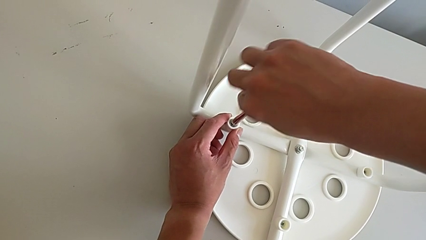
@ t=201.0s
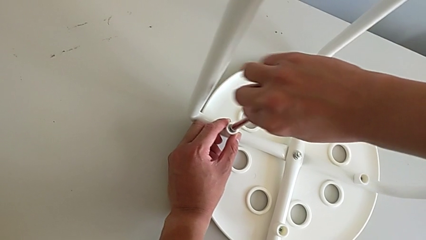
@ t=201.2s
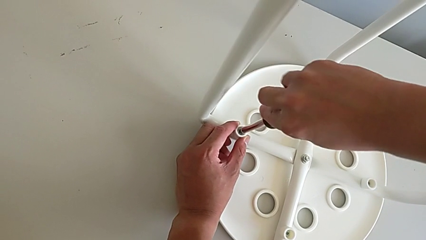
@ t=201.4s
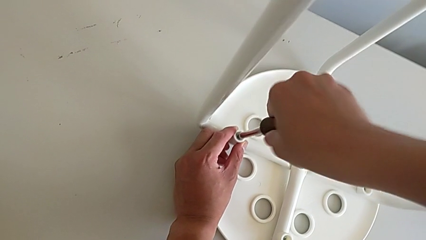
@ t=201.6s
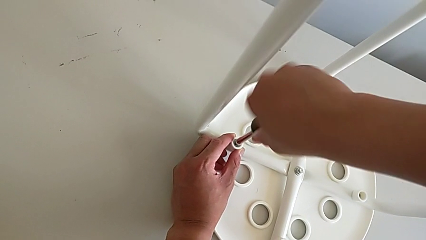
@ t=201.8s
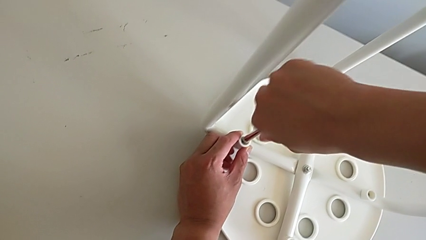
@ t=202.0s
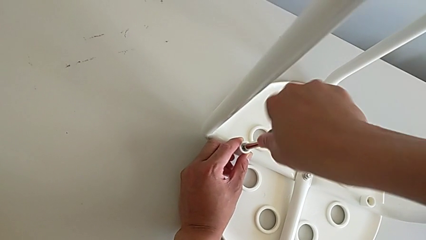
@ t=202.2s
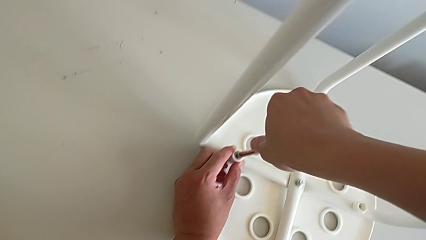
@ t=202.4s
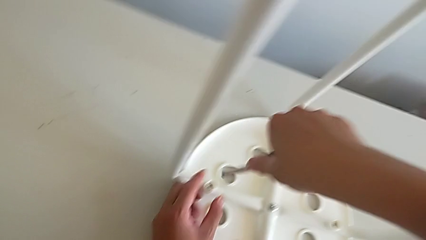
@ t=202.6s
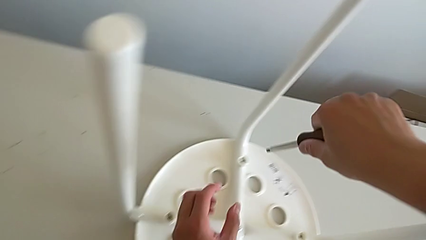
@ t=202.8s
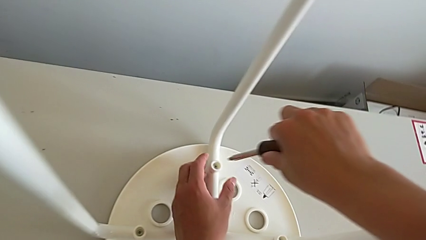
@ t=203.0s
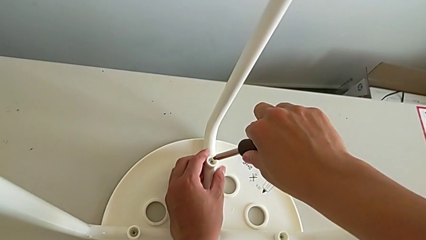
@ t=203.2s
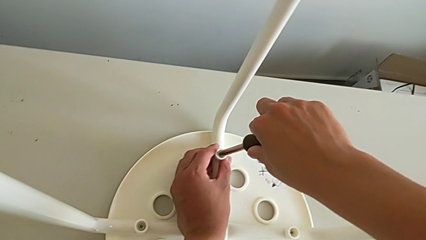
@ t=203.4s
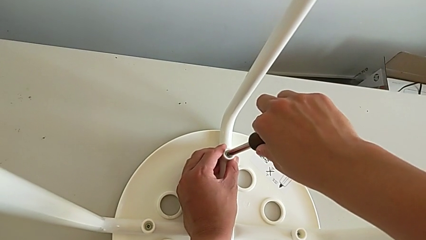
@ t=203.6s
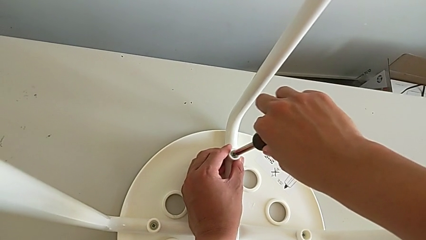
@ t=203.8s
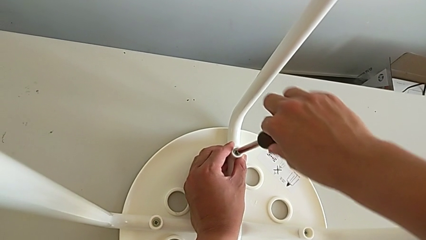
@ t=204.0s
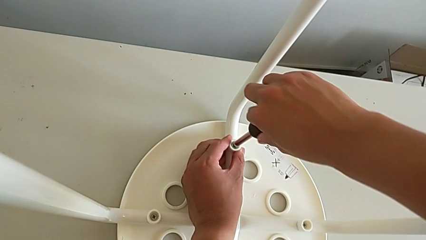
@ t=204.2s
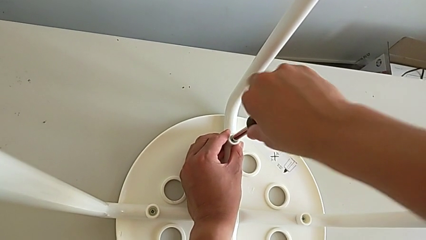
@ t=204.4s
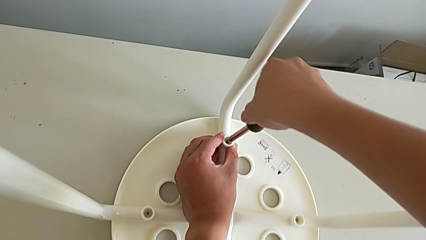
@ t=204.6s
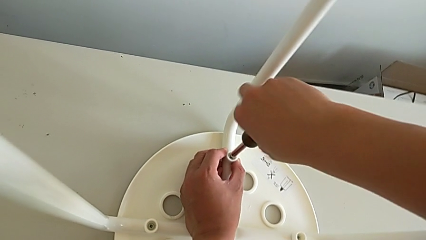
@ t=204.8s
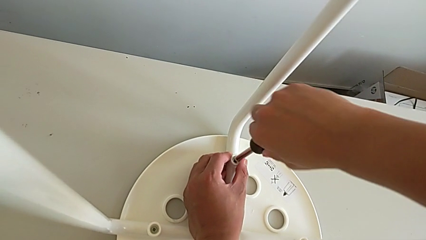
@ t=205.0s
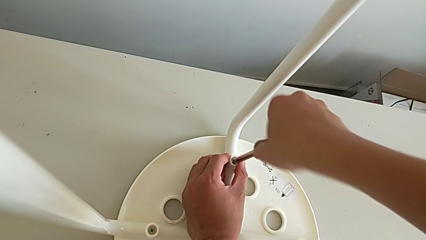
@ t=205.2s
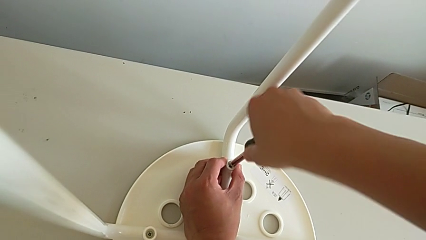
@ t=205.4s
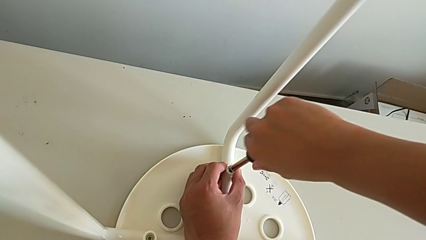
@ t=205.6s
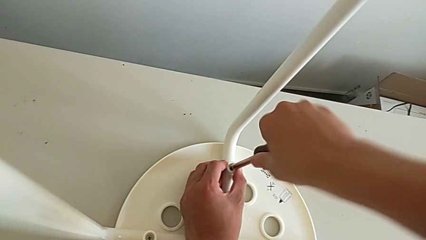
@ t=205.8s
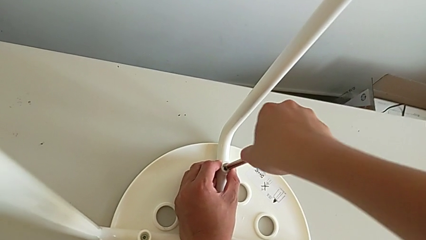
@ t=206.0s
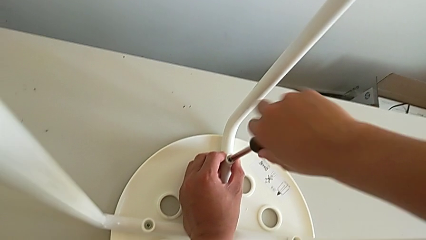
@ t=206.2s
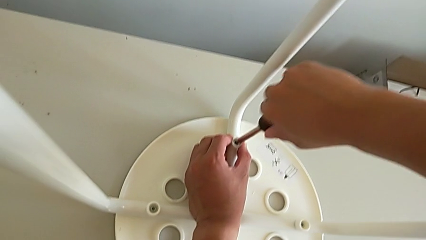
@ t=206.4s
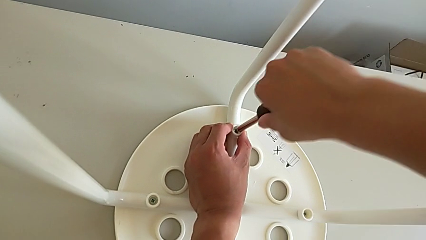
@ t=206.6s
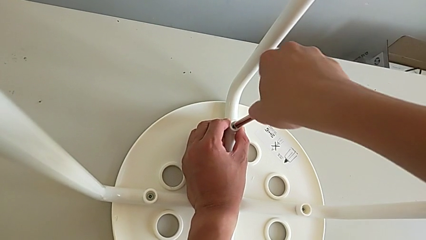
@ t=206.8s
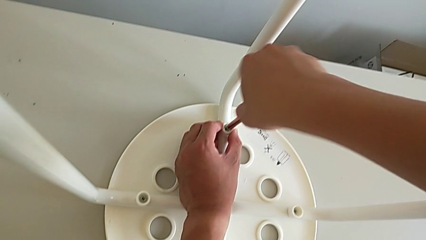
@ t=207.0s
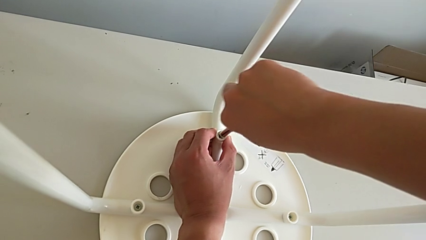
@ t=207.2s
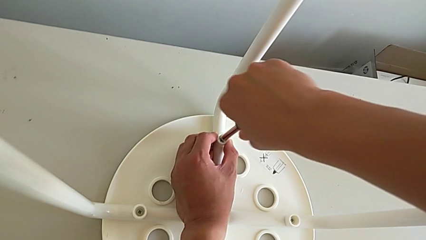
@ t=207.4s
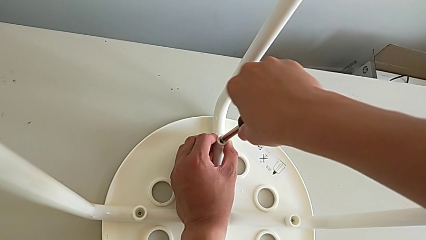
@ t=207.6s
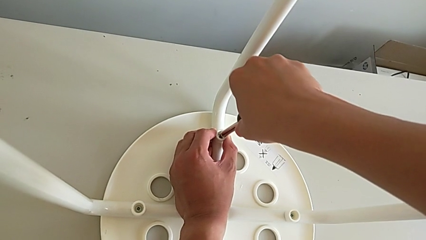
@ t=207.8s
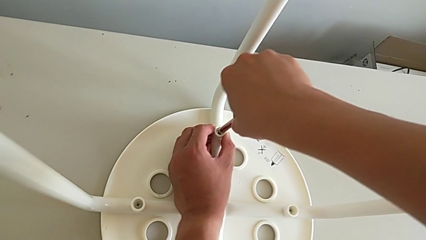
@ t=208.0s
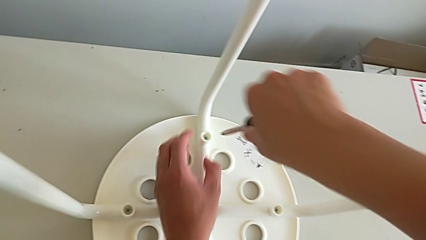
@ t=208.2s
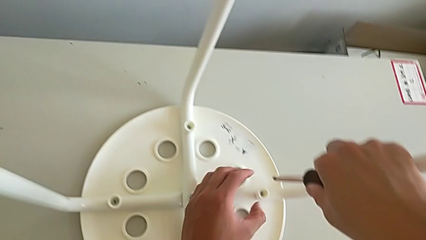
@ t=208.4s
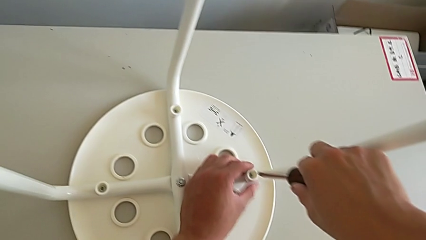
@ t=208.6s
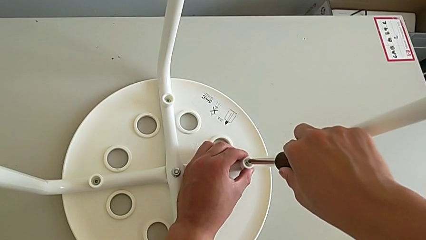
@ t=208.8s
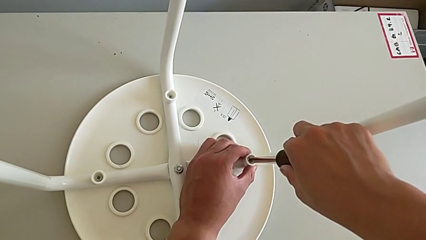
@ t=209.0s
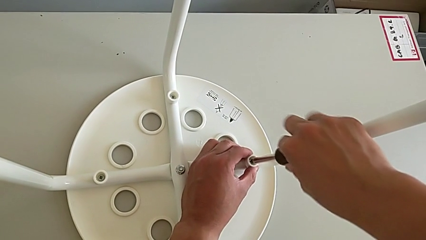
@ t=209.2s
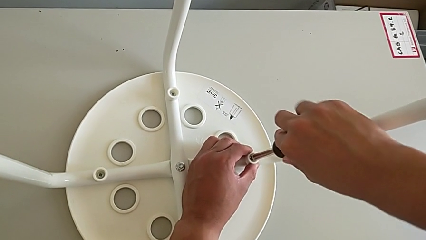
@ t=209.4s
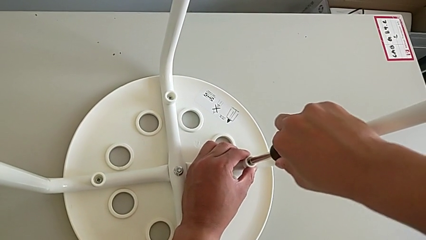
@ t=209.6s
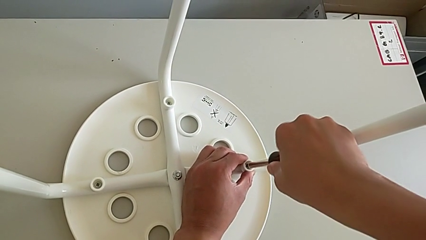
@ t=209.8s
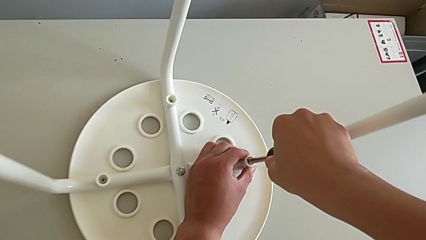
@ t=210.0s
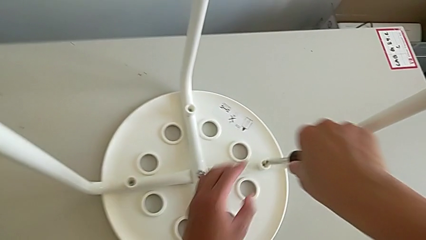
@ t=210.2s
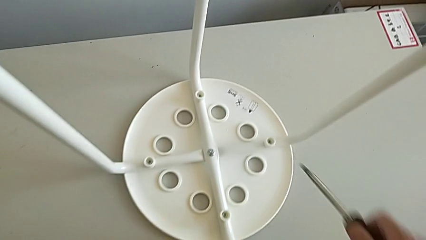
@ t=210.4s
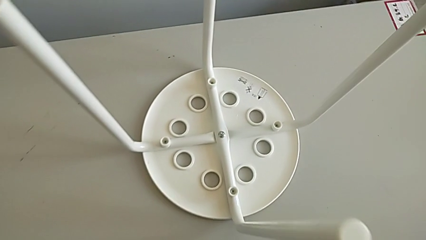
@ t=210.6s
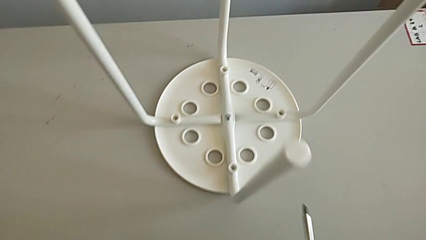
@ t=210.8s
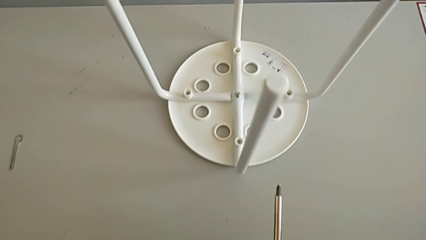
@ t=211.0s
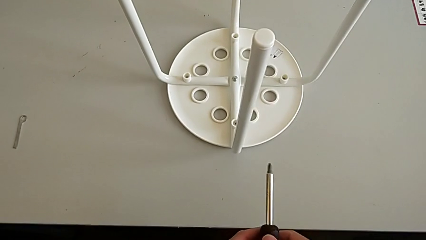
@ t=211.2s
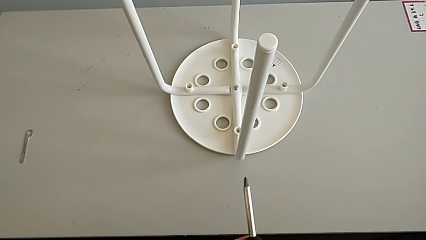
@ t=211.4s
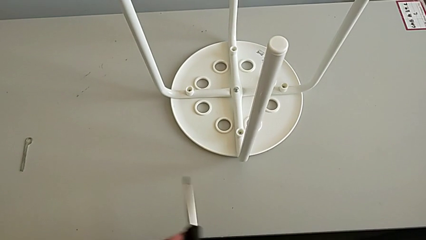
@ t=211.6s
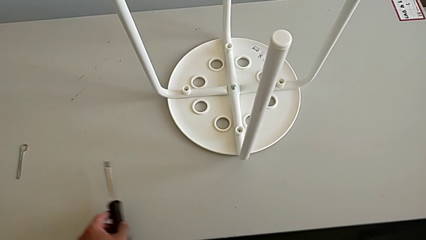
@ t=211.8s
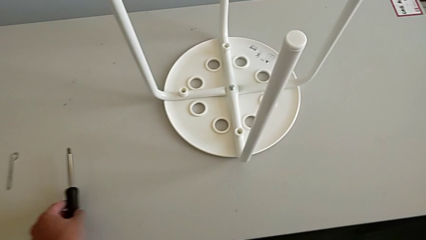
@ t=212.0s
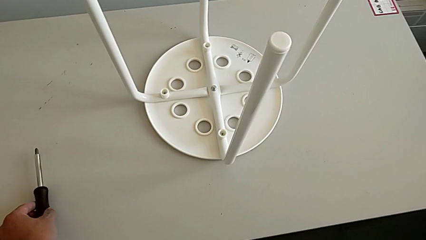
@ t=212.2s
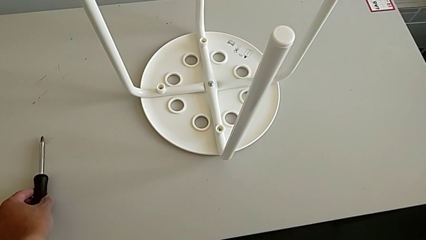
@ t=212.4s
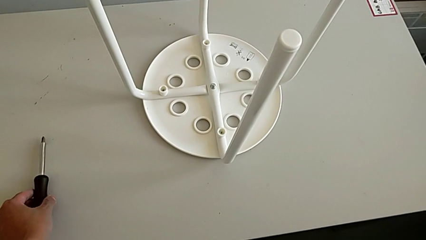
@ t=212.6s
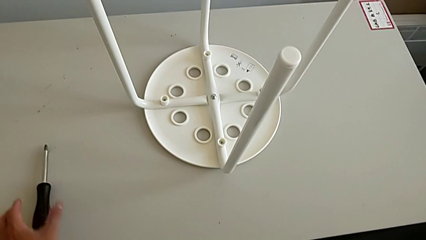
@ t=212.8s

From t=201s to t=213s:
The camera wearer is tightening all the screws and turning the stool. They screw the second screw, withdraw the screwdriver, insert it, screw the third screw, withdraw the screwdriver, insert it, screw the fourth screw, withdraw the screwdriver, grab it and place it.

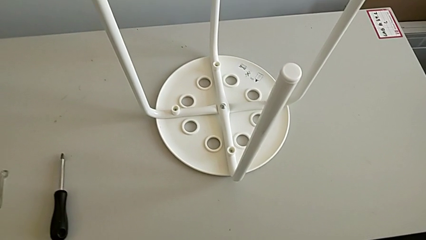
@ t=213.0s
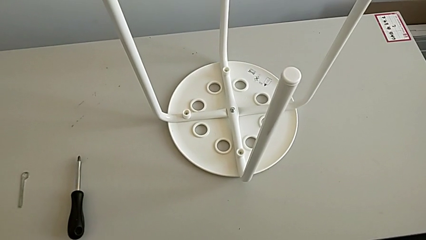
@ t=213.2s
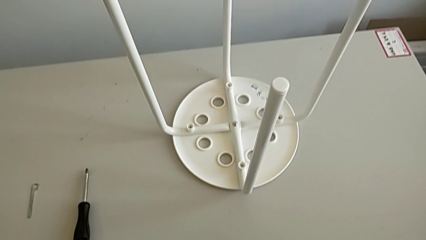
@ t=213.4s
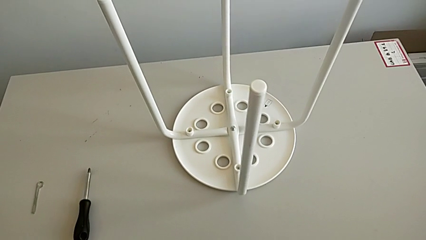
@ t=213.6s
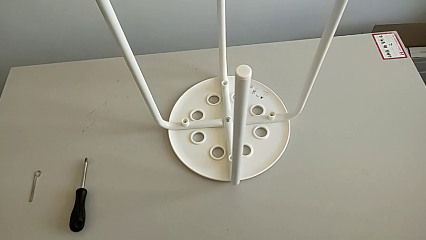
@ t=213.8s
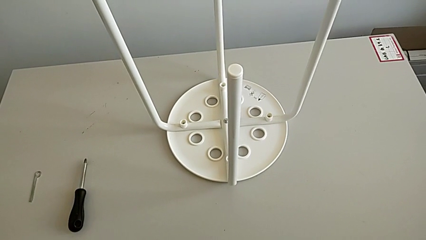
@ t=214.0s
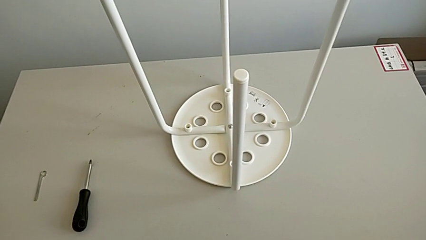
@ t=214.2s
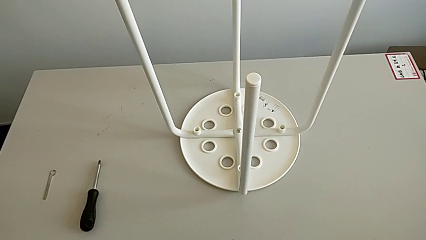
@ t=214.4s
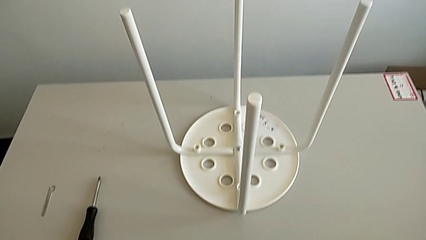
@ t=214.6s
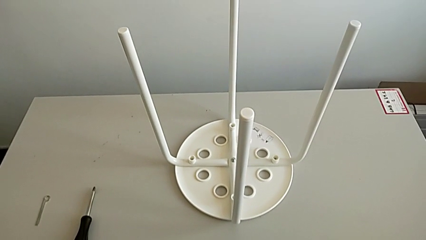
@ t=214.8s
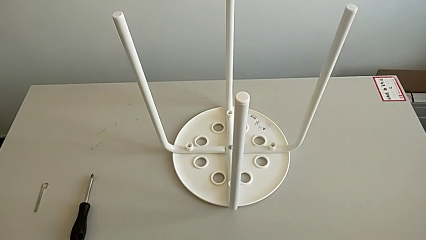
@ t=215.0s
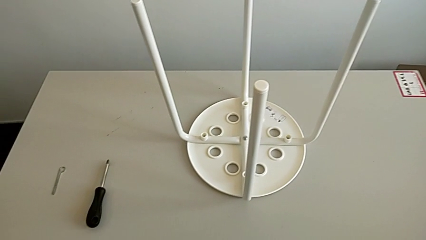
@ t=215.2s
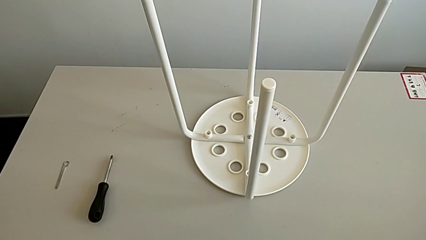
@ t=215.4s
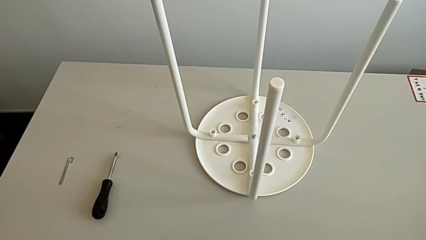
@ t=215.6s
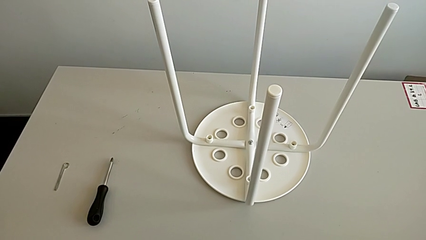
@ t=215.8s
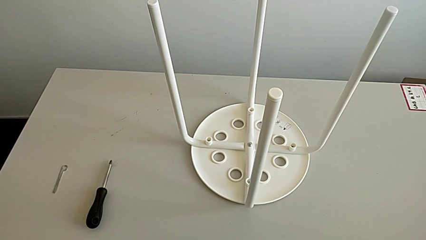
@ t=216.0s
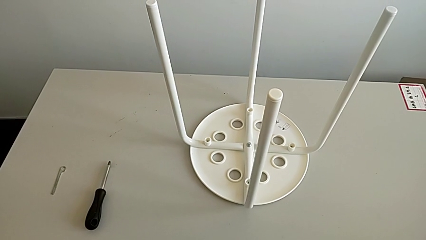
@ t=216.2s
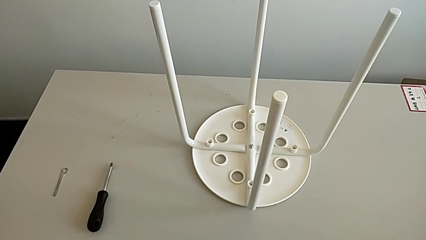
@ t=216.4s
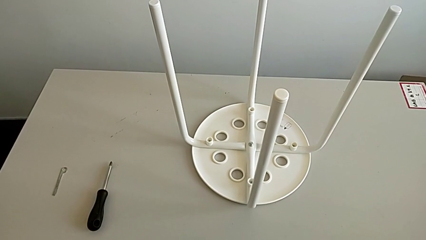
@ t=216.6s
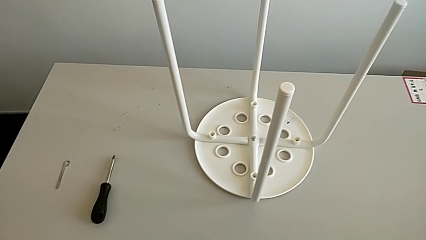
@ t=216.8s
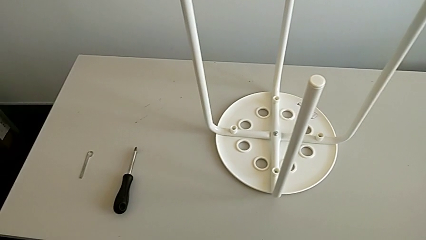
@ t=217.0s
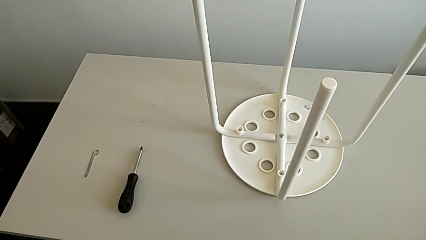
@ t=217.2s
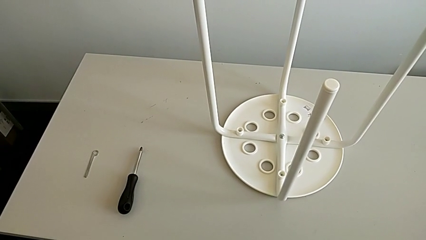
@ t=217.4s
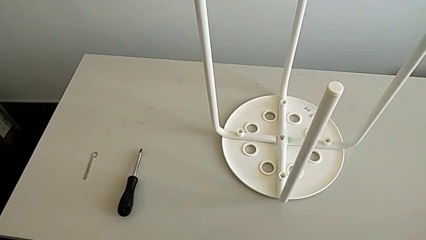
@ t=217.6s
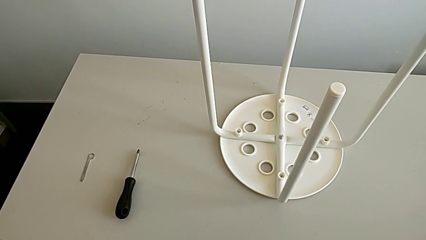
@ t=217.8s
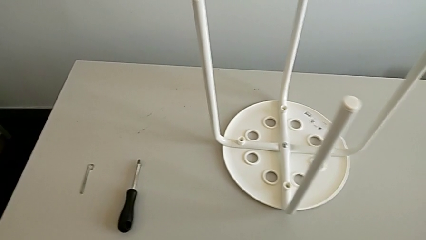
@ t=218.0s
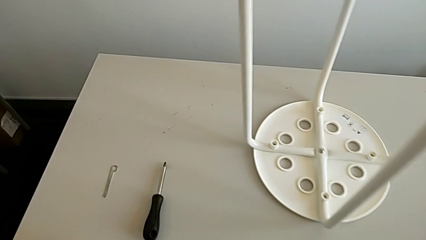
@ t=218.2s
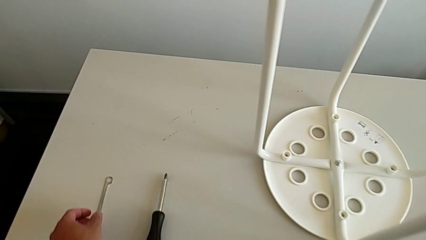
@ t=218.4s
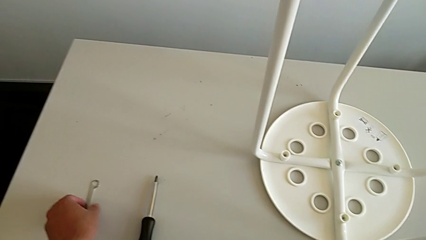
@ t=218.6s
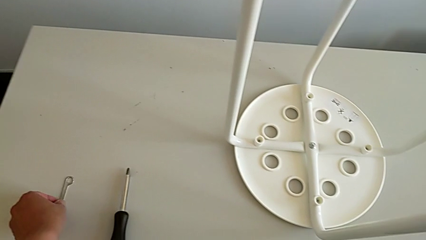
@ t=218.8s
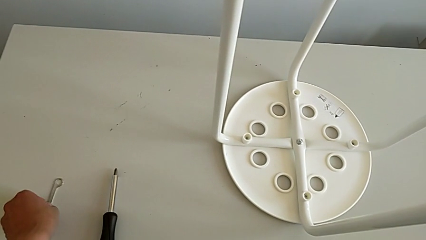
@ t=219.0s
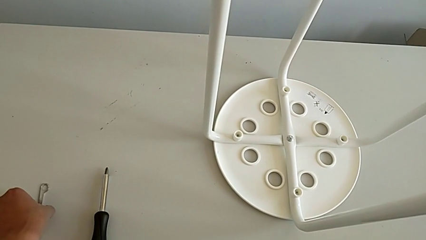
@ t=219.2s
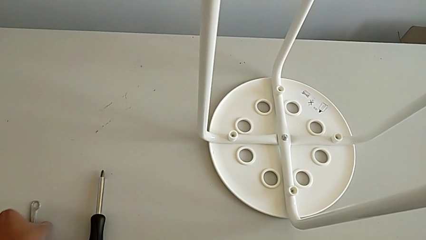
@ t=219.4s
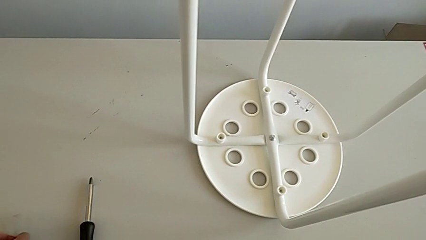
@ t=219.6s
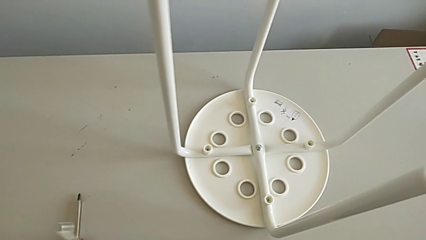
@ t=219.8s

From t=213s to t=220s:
The camera wearer is tightening the middle screw of the stool. They inspect the stool, approach the Allen wrench and grab it.
